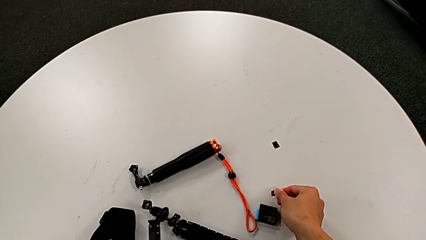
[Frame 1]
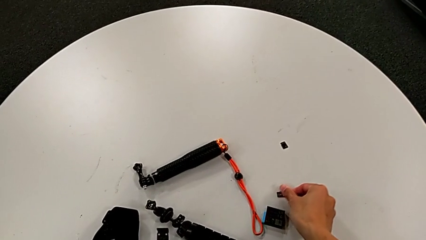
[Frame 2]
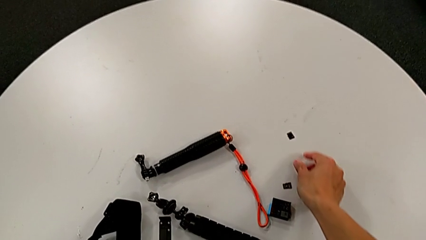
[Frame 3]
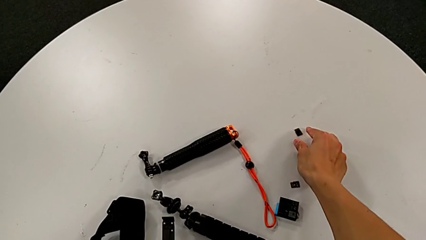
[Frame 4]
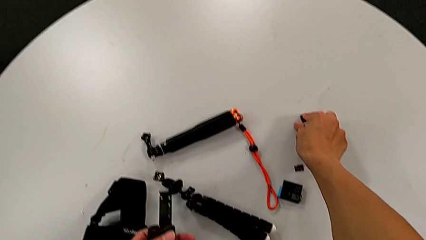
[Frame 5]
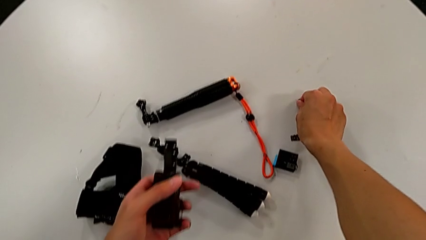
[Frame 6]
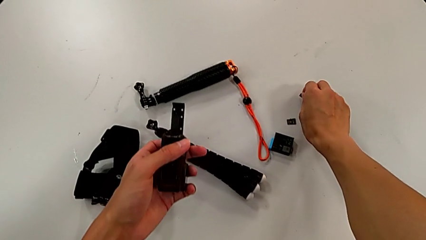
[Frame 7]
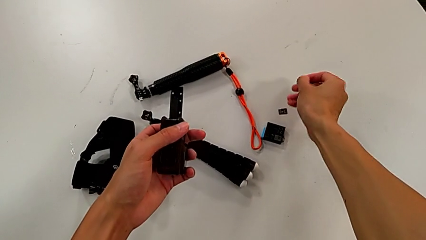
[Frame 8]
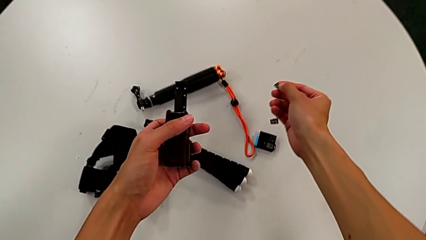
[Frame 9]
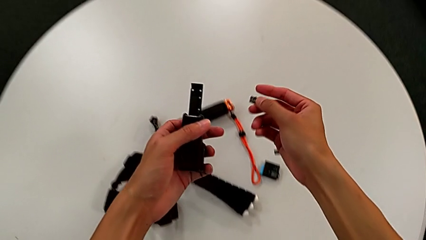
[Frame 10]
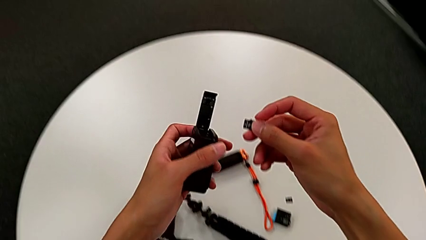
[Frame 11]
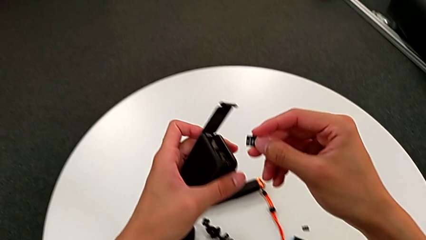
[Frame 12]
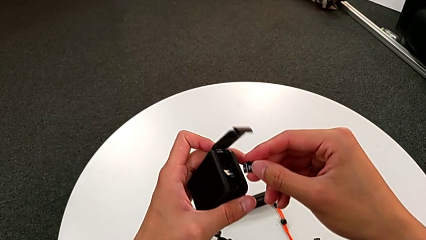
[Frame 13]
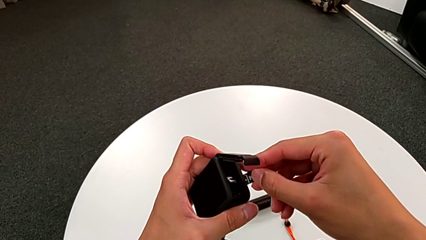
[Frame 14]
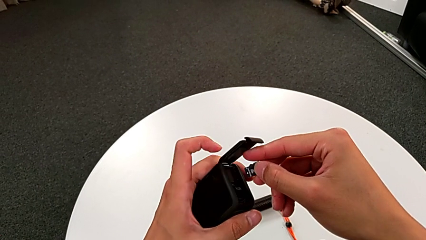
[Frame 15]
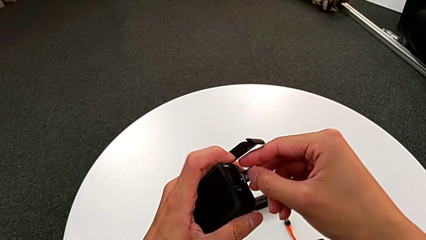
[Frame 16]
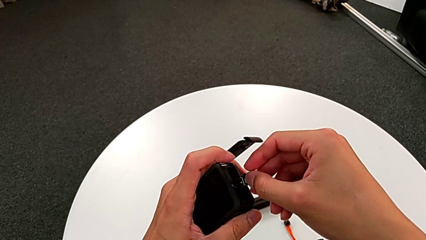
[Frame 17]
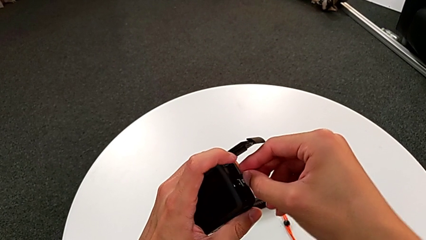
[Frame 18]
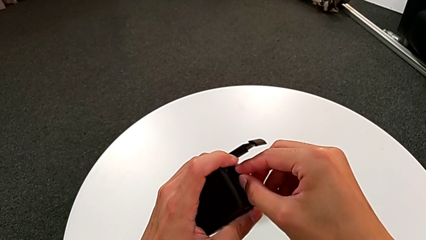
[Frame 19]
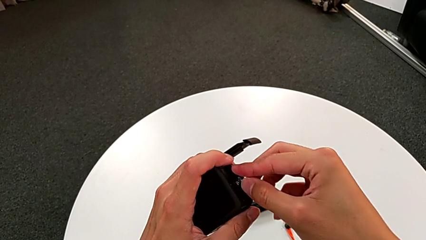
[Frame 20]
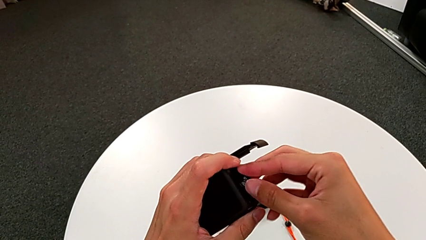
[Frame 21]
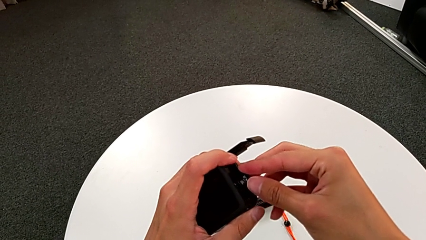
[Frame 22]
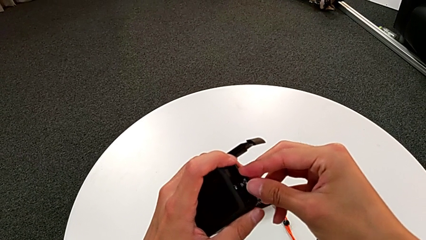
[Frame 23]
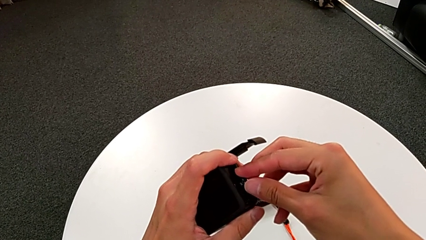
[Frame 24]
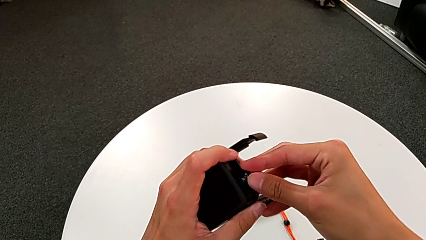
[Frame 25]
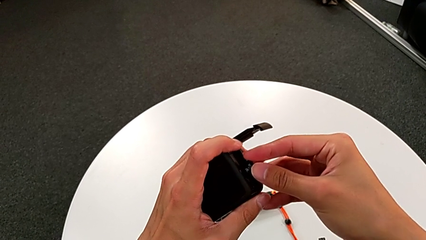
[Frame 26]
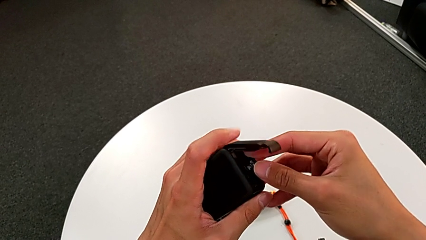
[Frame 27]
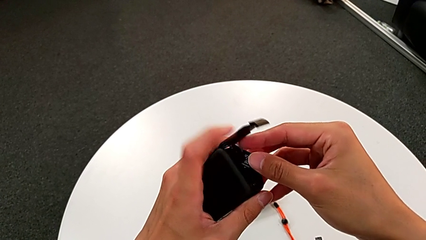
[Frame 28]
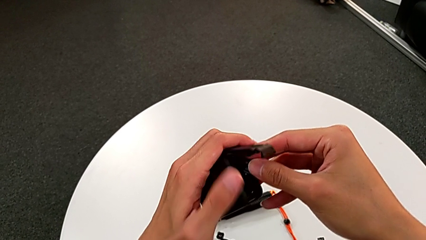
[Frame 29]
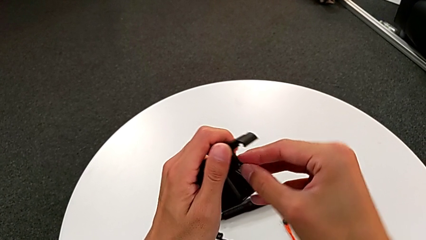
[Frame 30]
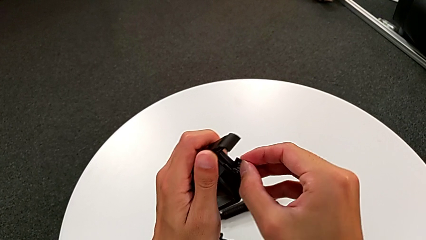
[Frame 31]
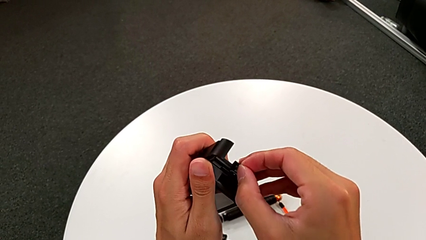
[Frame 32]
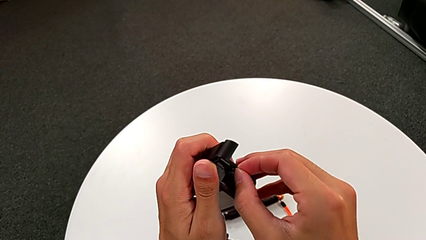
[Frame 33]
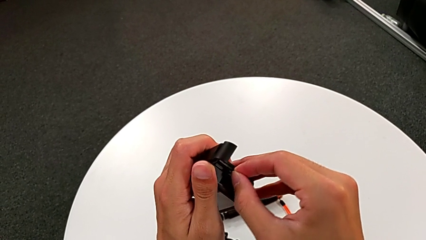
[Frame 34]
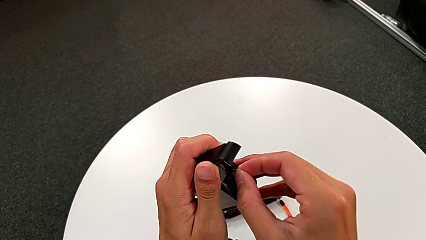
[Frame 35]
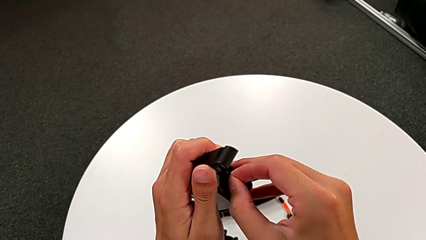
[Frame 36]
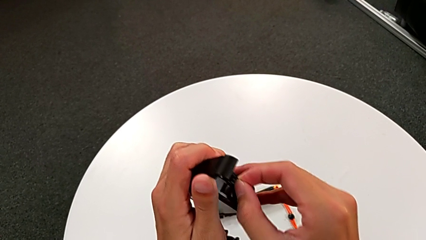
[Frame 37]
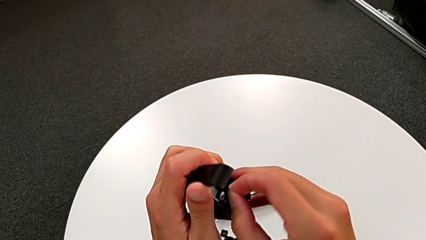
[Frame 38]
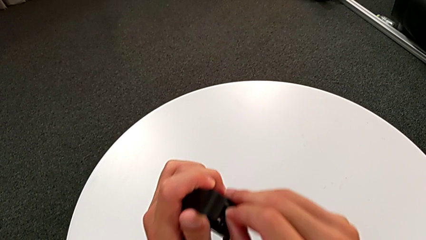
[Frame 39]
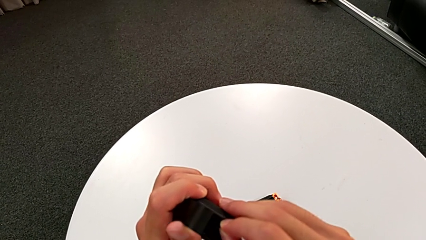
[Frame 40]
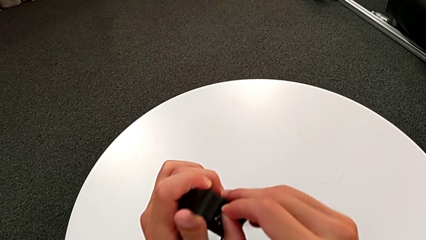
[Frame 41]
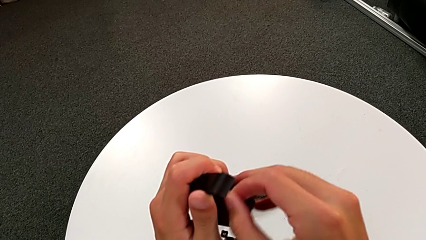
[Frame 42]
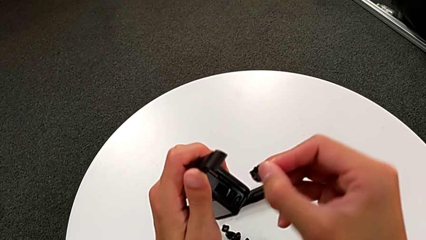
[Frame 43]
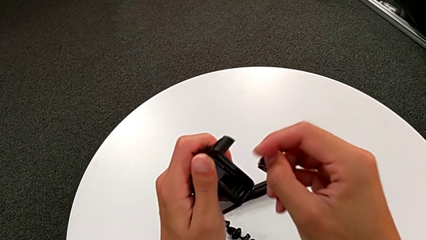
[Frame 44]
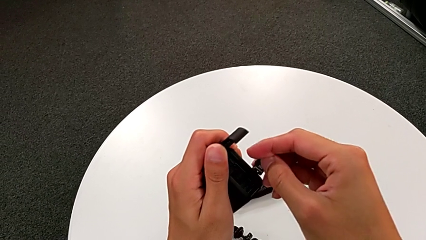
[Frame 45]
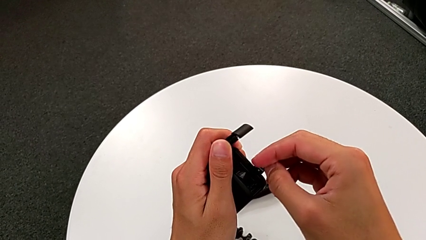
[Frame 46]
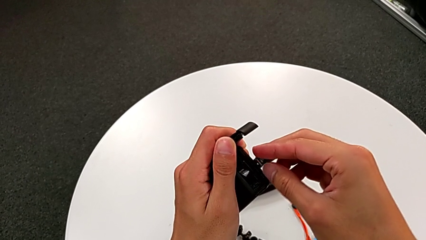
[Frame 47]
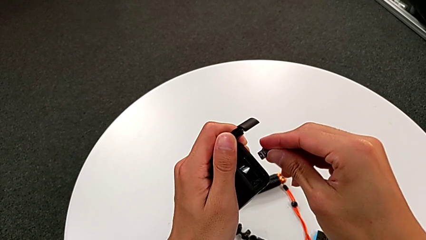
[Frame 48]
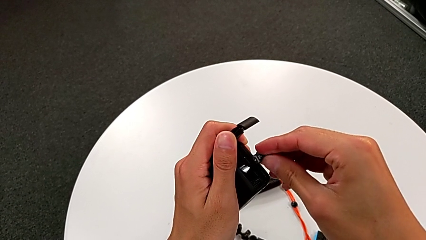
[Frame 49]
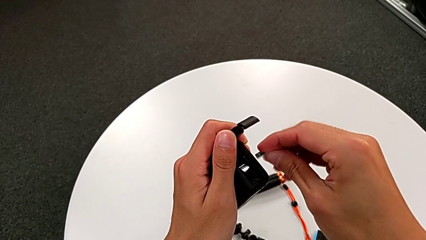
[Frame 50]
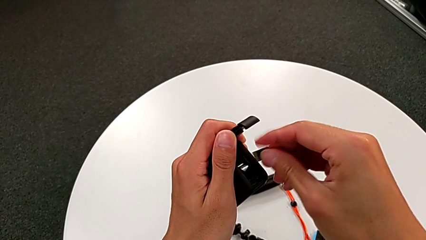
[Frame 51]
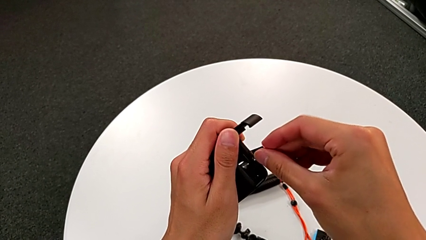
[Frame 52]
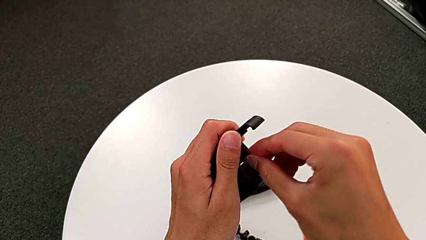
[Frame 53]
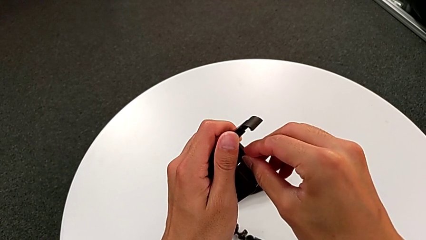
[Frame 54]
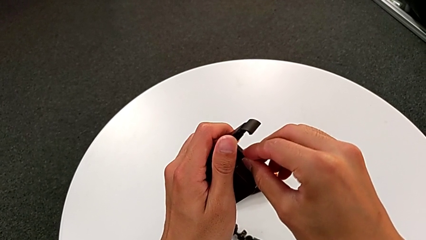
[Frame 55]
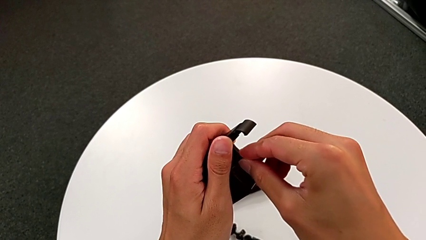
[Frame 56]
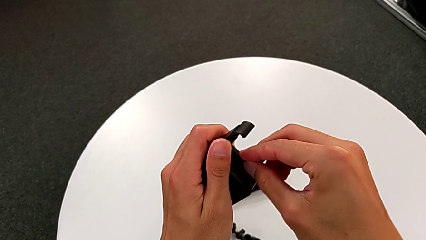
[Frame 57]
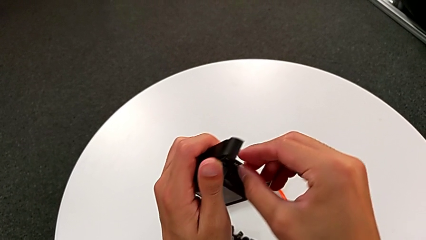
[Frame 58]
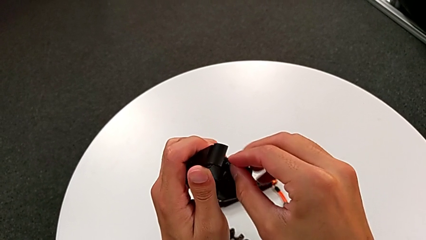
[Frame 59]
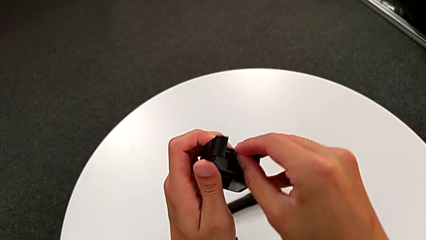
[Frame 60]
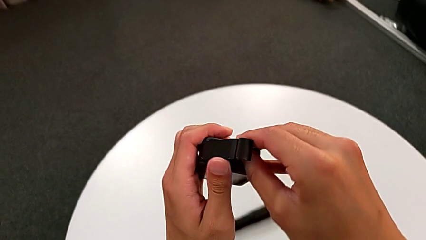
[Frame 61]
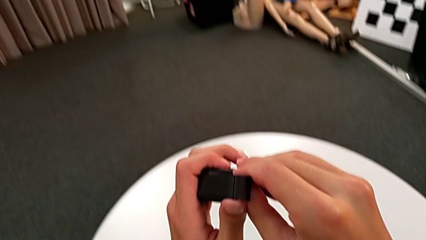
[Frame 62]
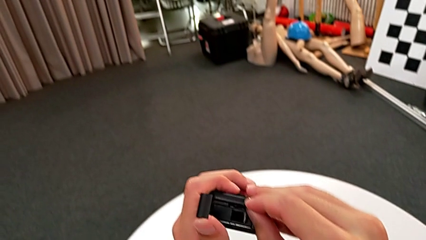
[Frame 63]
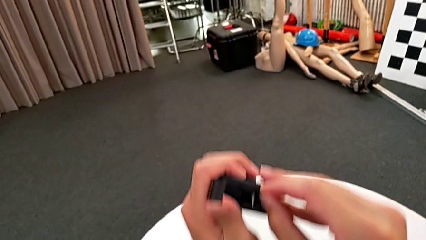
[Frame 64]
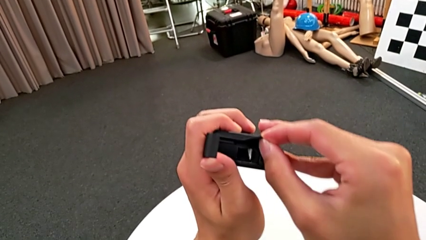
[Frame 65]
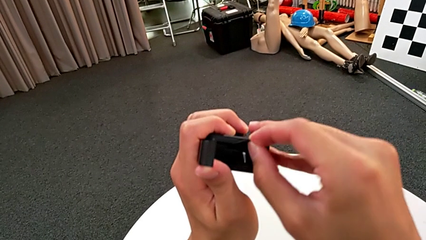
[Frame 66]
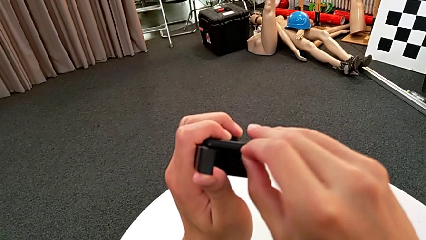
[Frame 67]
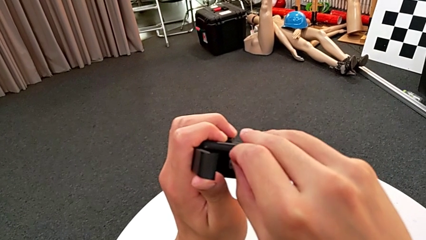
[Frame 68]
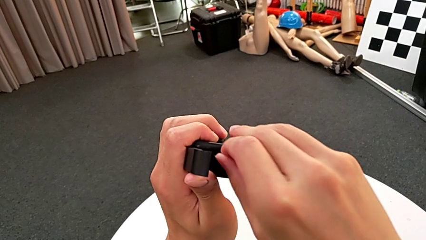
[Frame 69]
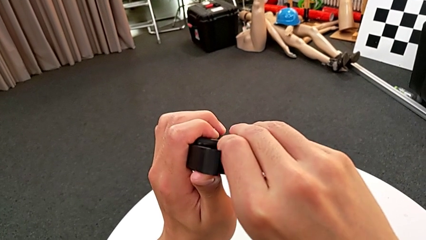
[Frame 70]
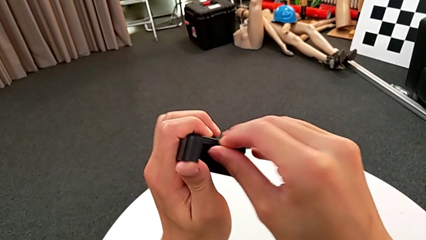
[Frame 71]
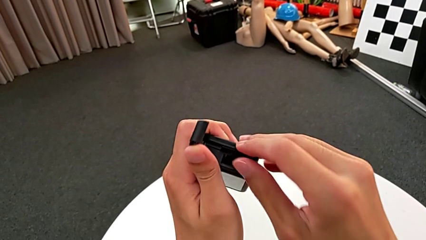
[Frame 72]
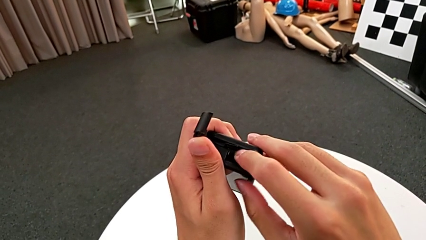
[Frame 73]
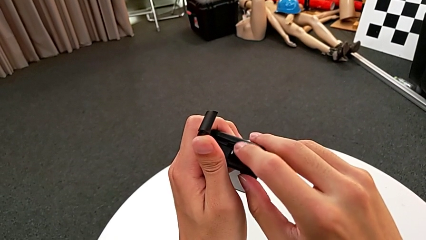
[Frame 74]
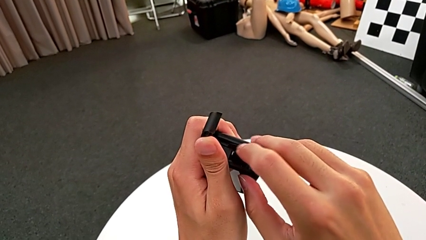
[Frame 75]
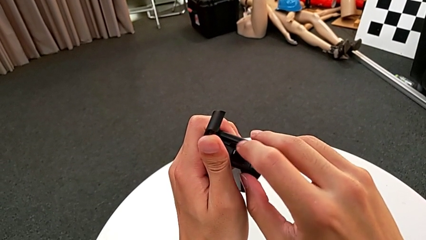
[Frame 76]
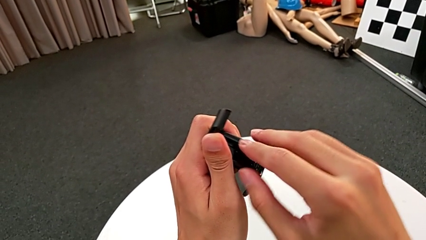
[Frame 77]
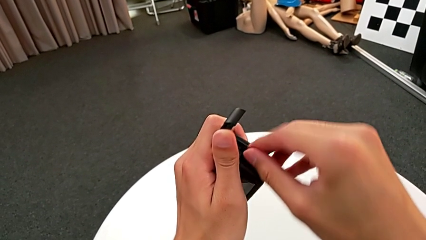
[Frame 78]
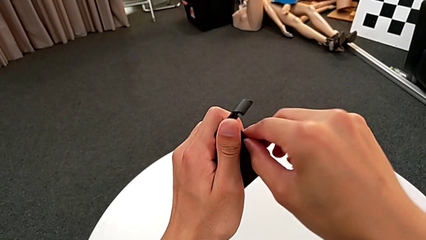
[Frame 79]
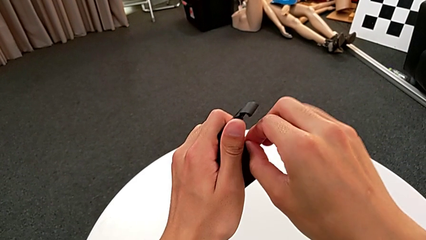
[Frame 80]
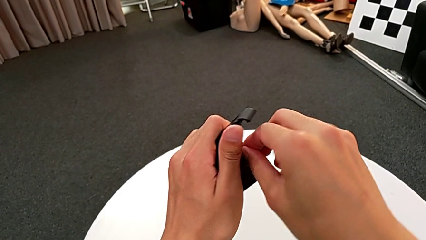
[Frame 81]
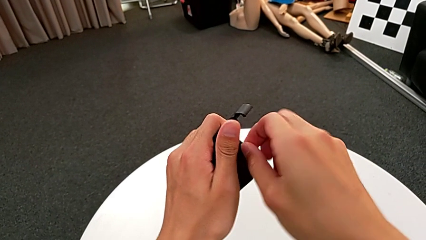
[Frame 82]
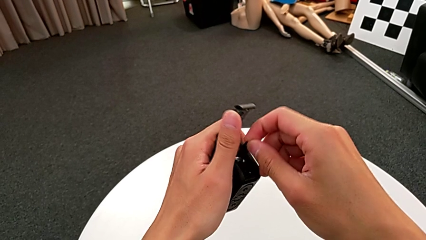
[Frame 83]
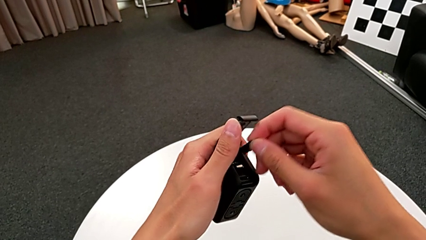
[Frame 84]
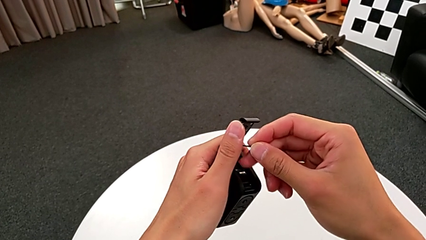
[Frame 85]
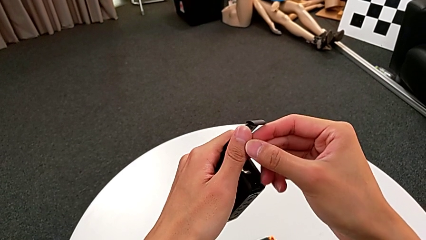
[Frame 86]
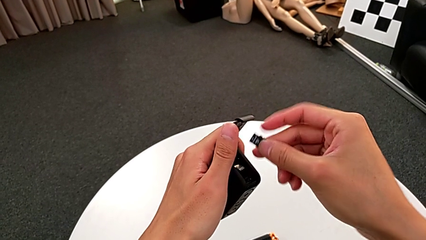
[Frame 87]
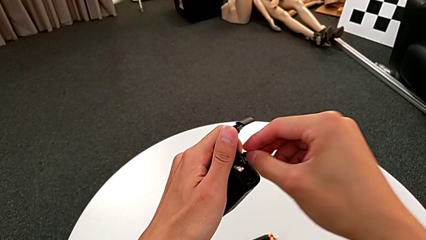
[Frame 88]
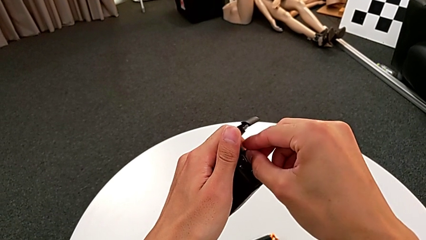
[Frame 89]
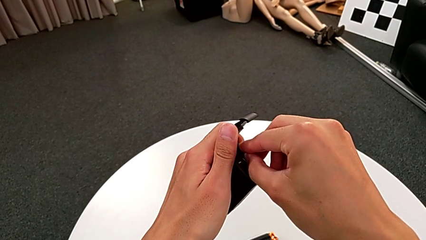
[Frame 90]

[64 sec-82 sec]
The camera wearer is changing the GoPro's SD card. They place the little SD card, grab the new SD card and align it.
